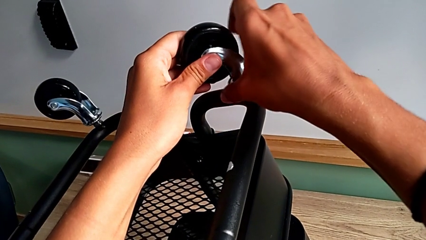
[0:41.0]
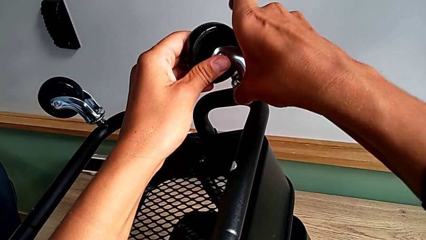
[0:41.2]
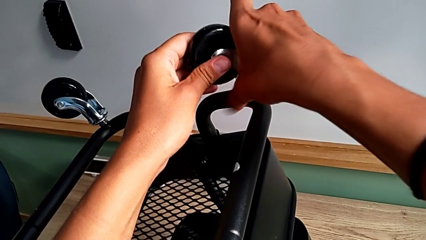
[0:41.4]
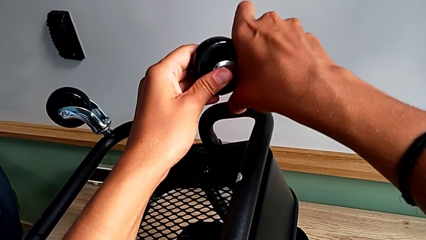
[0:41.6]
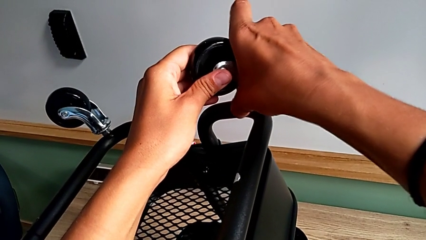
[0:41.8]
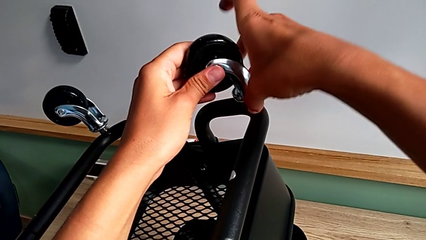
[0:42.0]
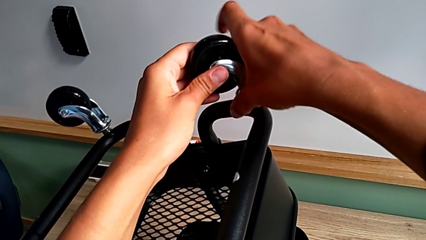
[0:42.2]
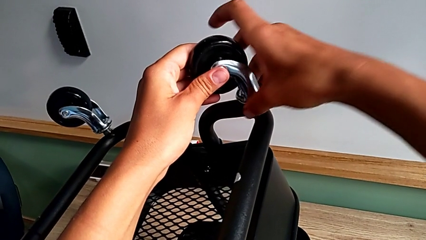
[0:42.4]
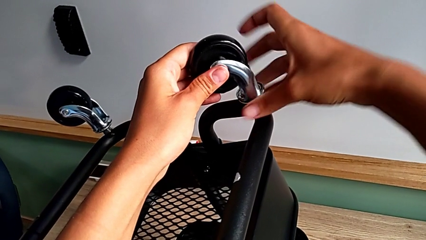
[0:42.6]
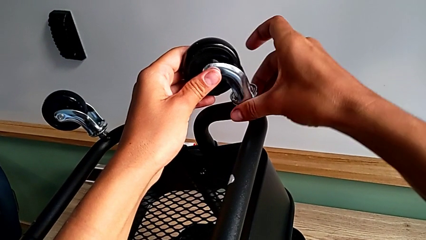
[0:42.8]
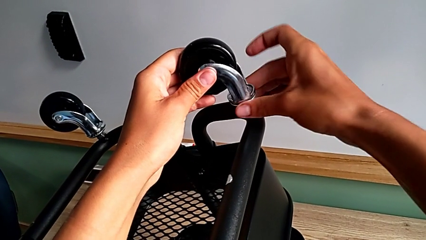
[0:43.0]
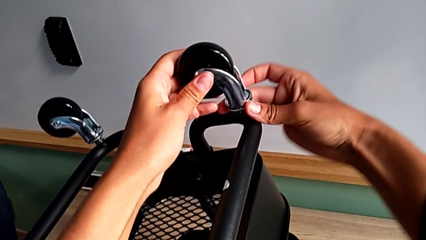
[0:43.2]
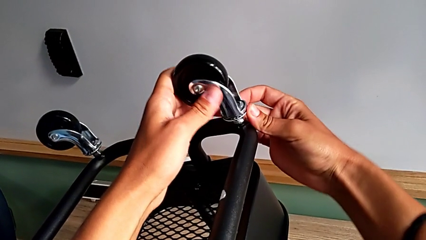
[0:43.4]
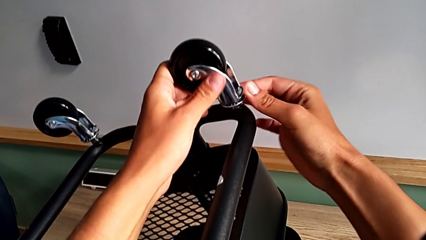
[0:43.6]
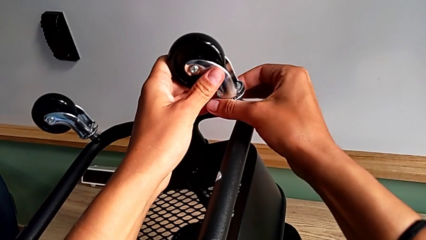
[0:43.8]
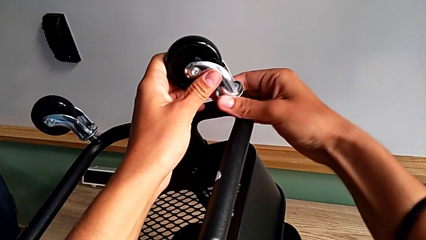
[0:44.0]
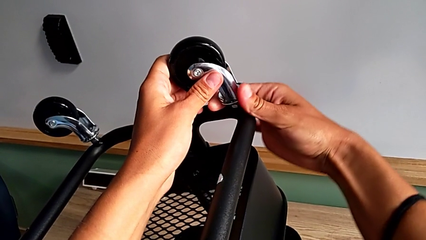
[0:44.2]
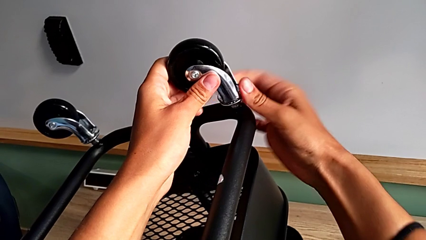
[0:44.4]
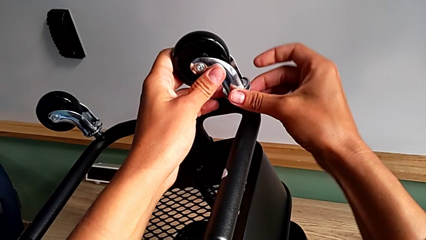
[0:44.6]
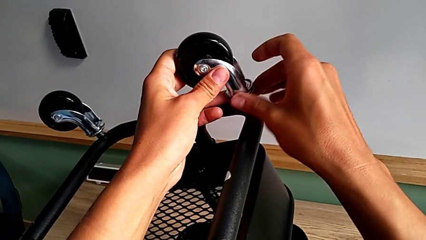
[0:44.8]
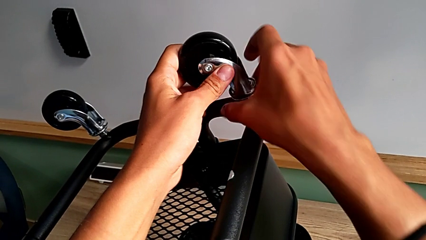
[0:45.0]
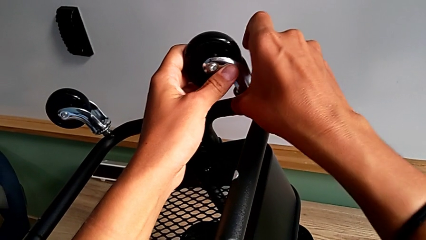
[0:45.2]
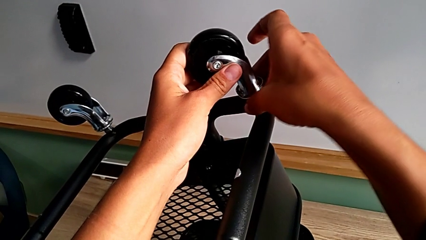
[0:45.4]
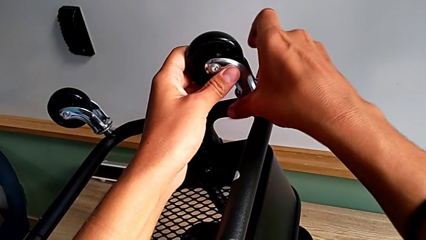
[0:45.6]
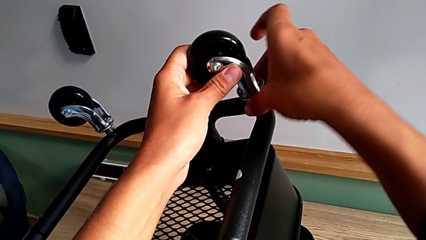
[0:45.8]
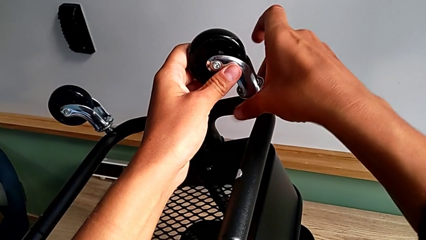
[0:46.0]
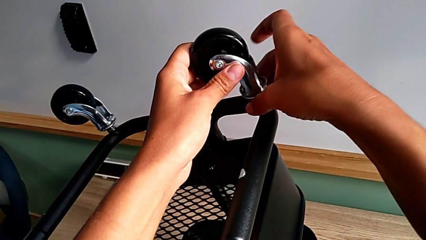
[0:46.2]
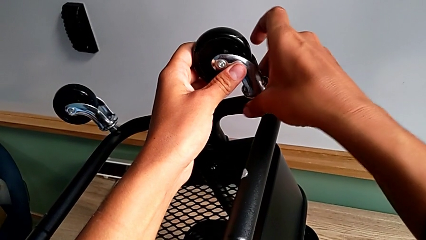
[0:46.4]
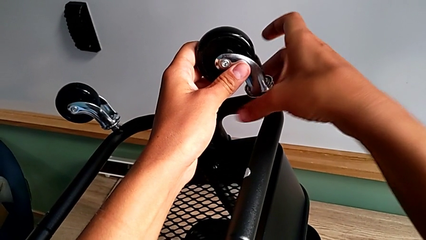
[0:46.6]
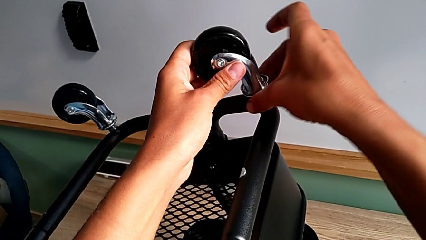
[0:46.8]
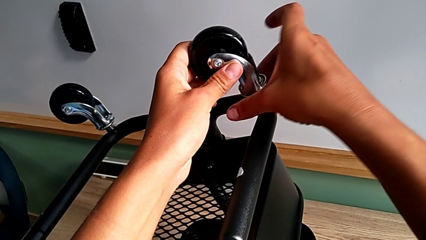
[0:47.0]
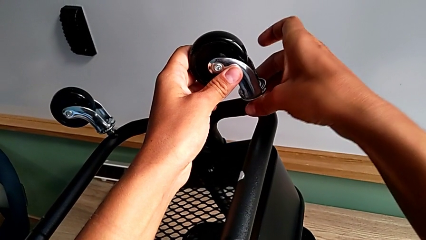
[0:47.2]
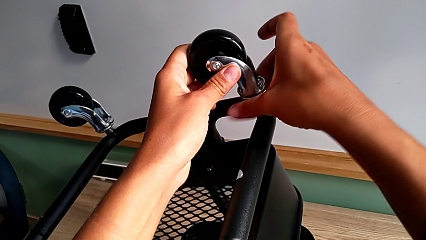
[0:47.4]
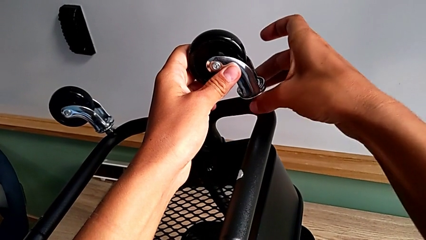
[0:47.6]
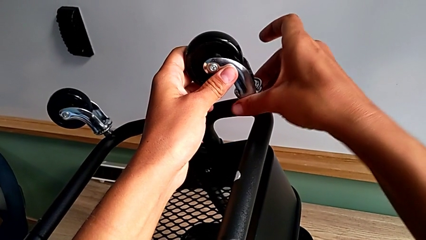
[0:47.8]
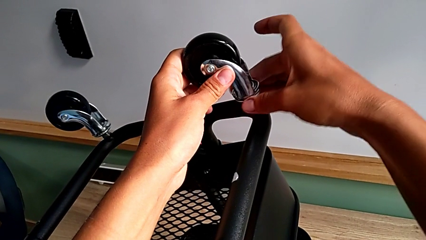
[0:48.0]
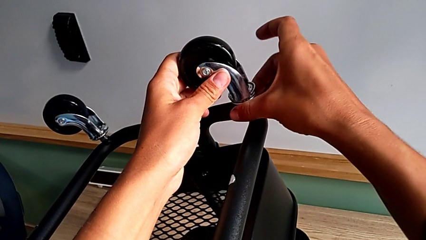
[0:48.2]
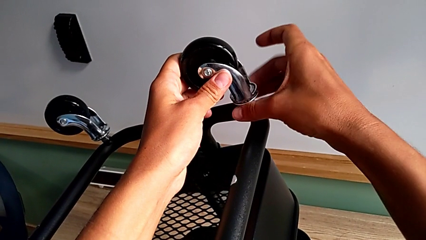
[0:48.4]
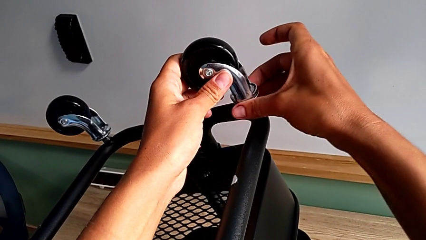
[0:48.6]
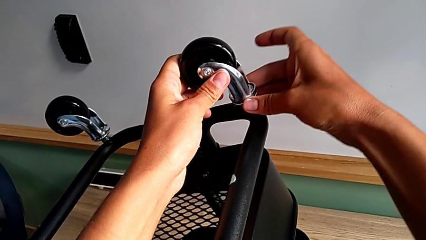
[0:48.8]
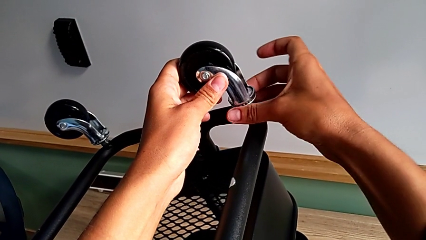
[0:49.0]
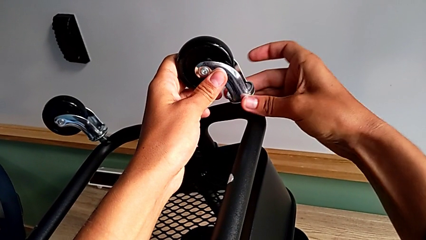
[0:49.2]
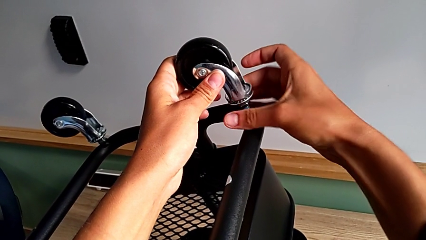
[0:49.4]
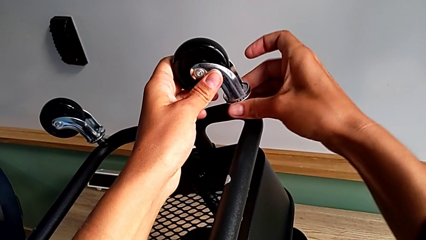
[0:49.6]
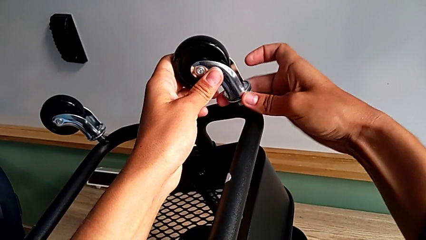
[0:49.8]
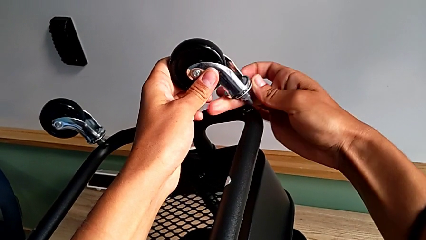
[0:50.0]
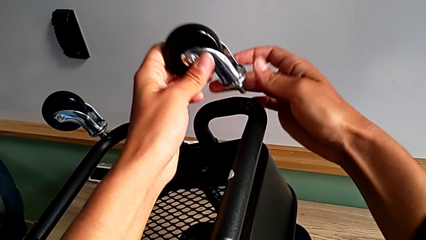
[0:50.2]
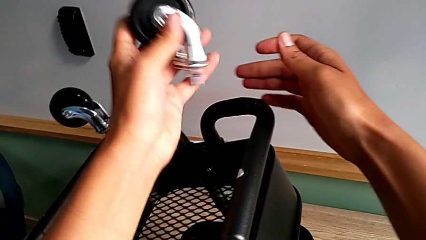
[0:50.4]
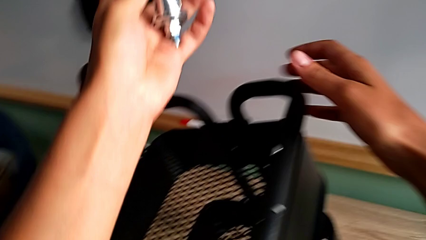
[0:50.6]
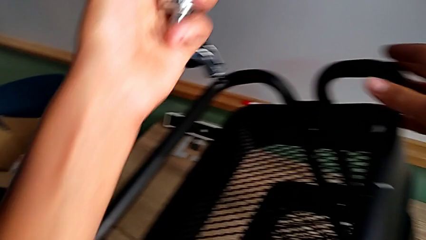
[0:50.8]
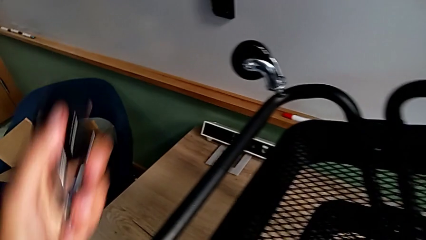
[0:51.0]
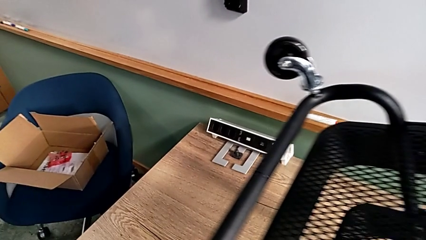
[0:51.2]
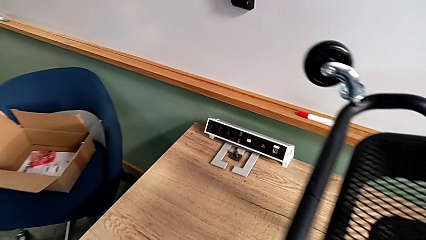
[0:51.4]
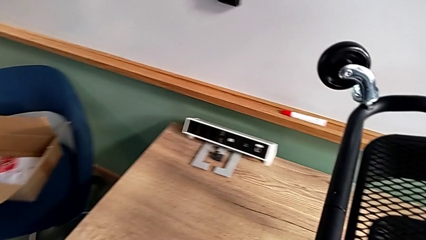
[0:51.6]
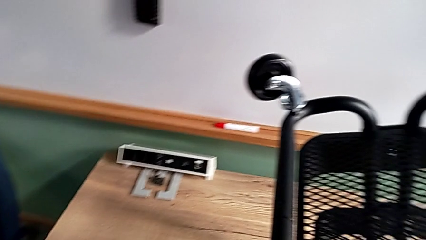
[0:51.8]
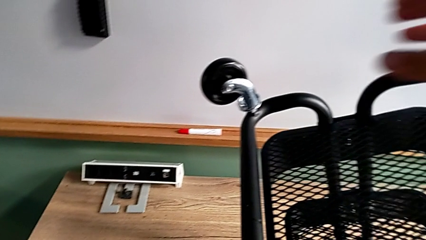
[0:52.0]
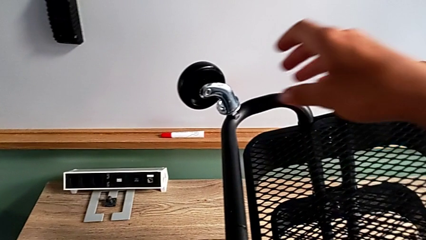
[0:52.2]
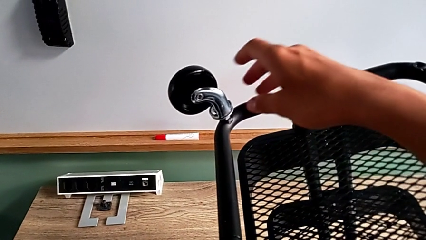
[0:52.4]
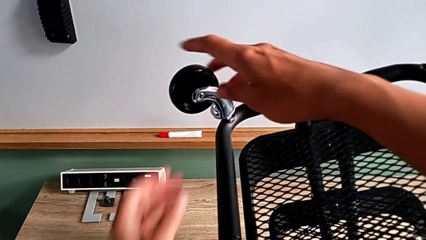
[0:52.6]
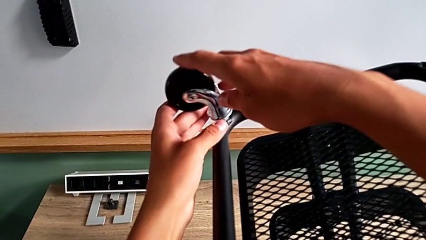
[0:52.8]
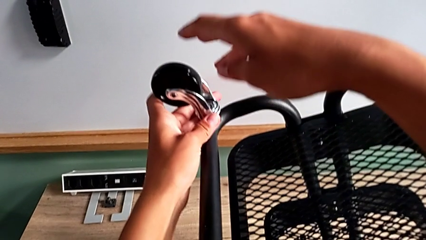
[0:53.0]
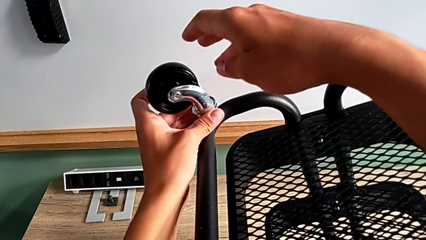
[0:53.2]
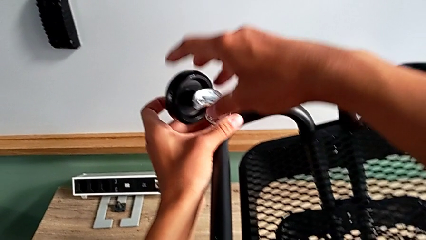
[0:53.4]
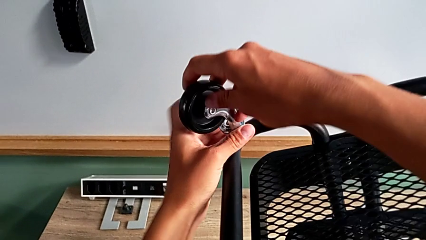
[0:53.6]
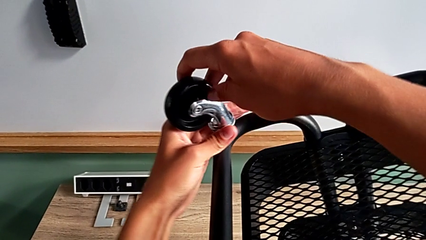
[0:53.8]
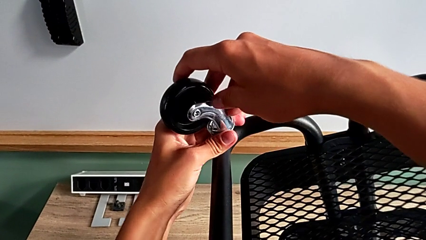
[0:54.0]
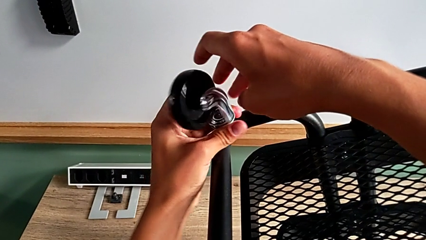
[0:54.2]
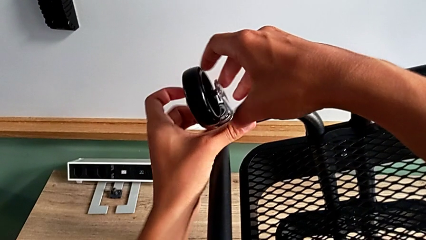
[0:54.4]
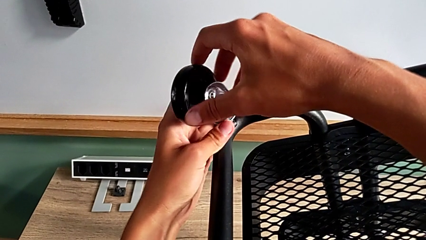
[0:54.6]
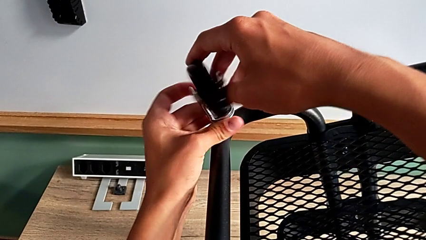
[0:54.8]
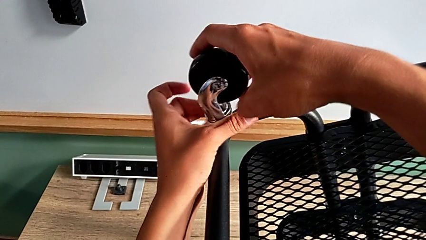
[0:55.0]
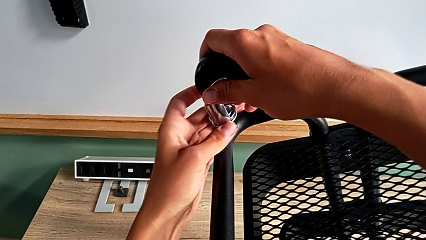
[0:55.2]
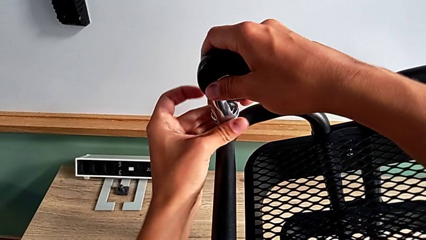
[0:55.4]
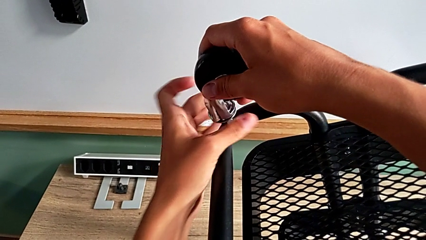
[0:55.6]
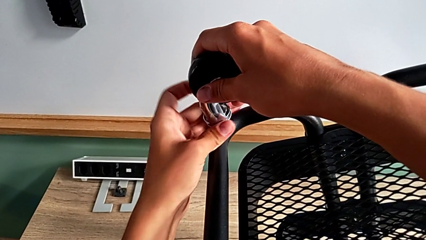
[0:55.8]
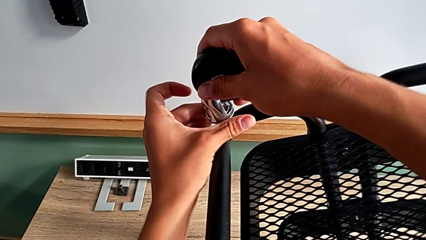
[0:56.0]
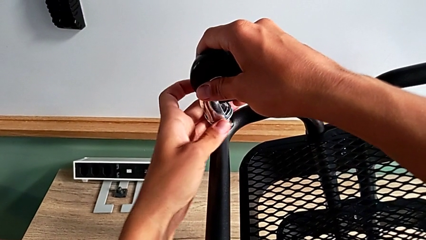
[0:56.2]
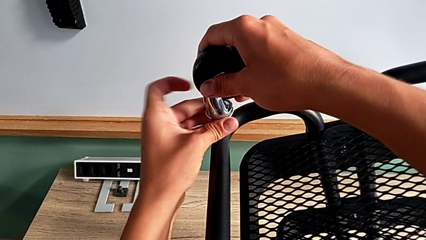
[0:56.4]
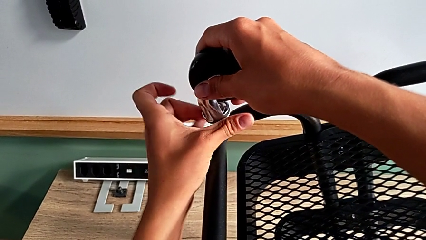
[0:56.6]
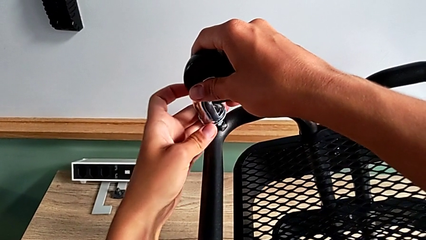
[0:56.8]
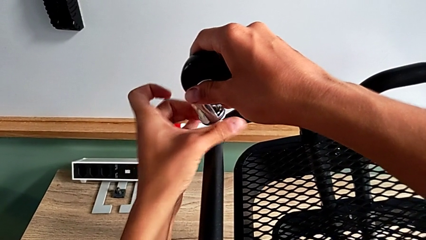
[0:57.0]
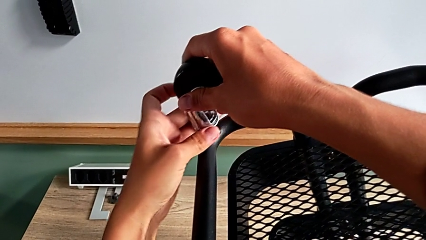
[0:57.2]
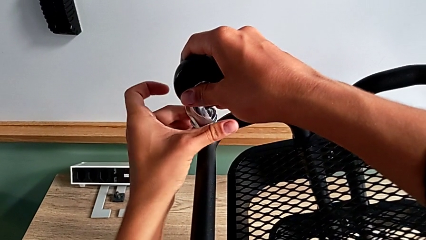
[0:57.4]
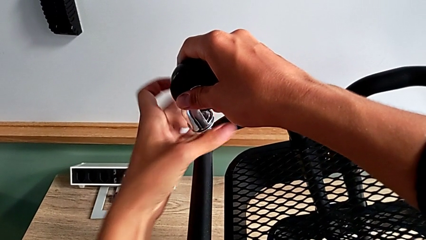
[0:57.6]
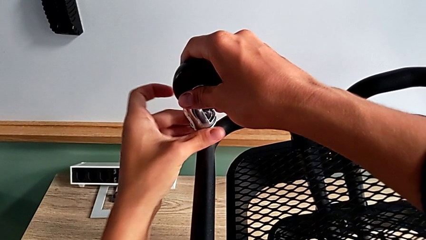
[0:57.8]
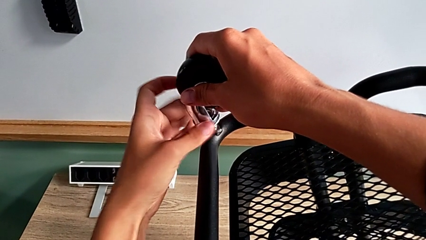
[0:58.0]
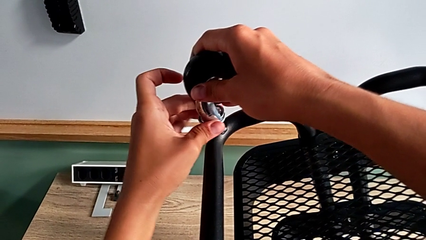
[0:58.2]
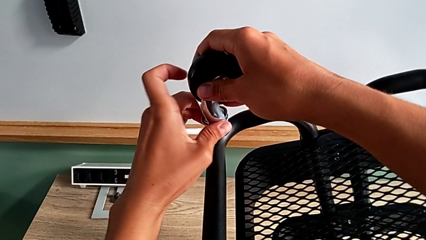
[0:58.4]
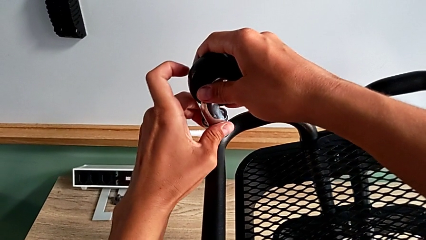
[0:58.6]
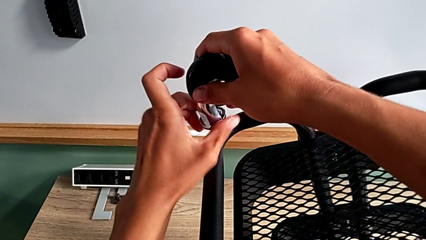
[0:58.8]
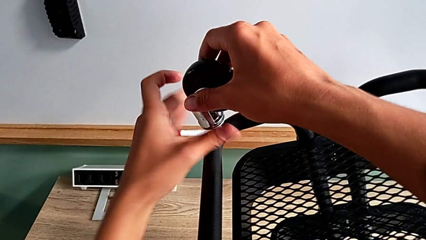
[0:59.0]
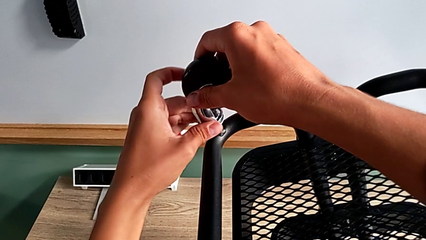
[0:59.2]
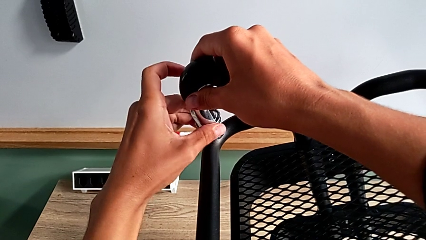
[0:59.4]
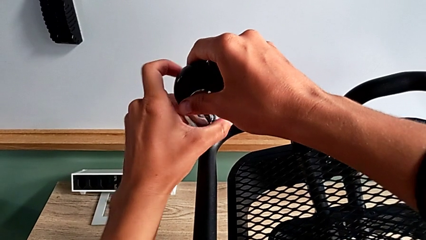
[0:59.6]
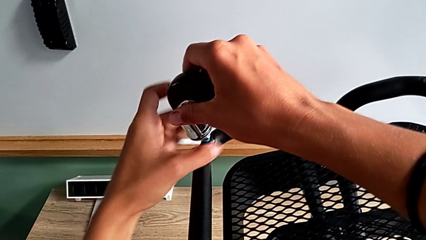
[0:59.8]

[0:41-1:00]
The camera wearer is disassembling the wheels. They keep unscrewing the third wheel, disassemble it, place it, approach the fourth wheel, grab it and begin to unscrew it.
